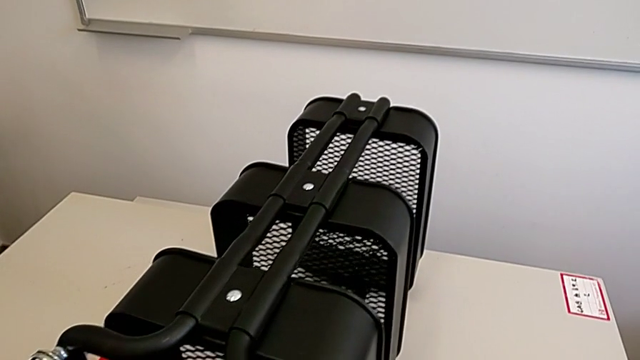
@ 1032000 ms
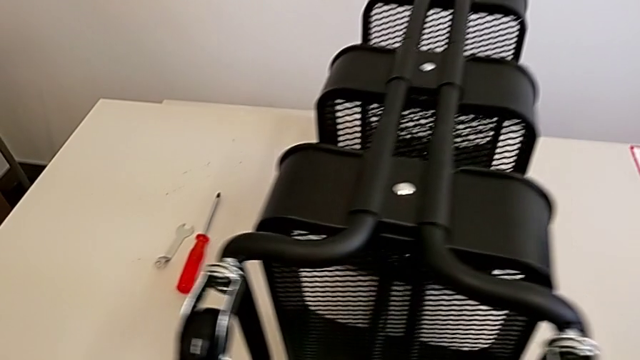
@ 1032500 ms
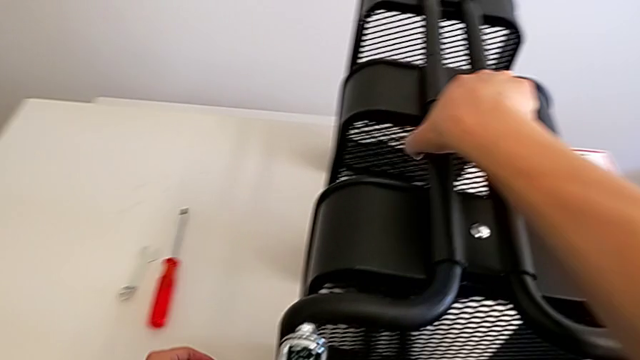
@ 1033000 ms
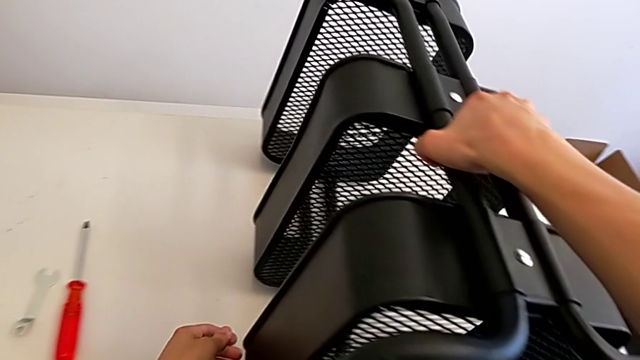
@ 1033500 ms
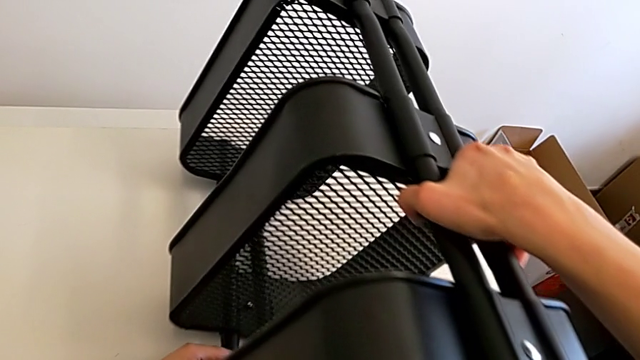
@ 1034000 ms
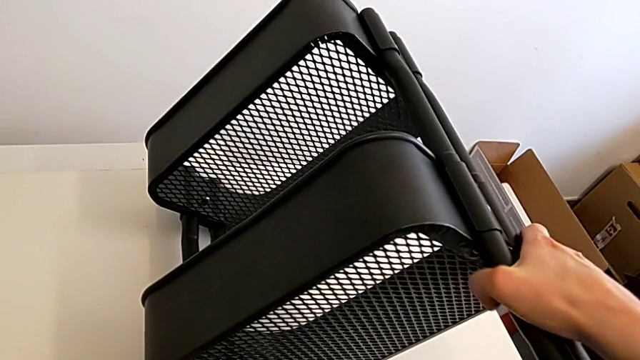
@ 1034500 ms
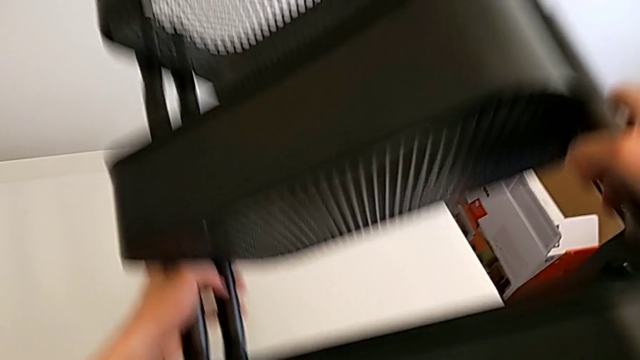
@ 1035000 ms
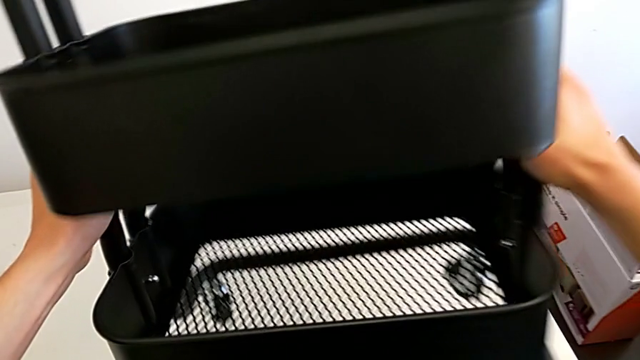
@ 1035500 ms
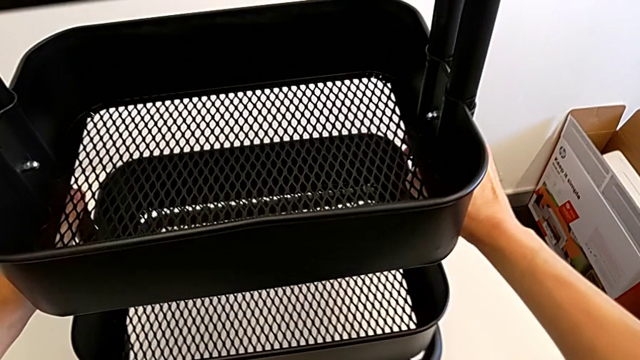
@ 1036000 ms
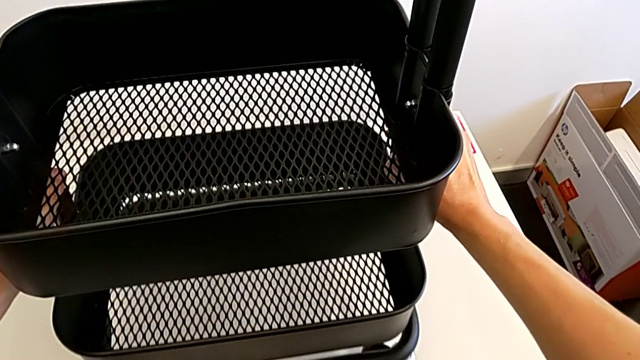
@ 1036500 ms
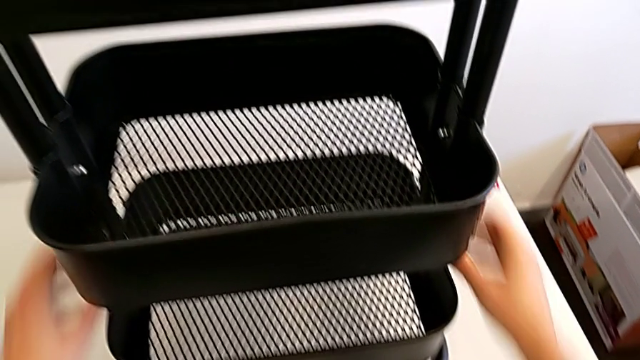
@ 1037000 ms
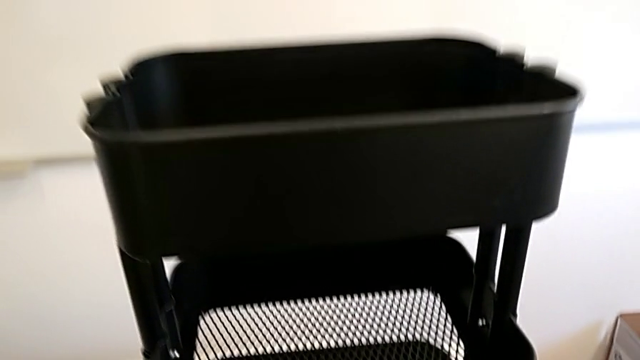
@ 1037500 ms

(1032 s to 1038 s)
The camera wearer is assembling the fourth rotary wheel in the furniture. They lift the utility cart and place it.
